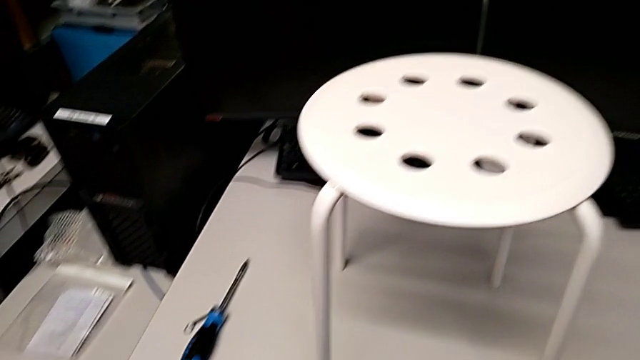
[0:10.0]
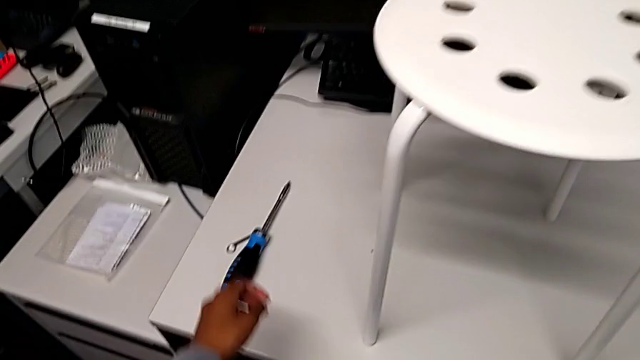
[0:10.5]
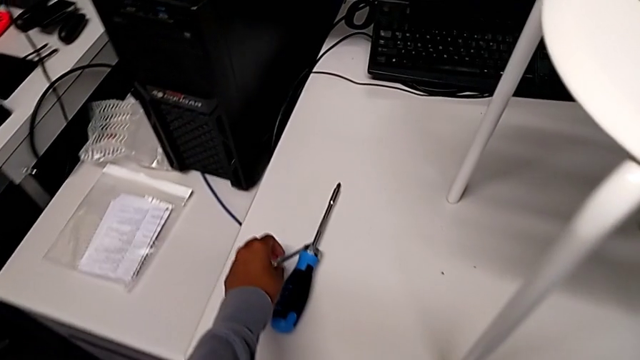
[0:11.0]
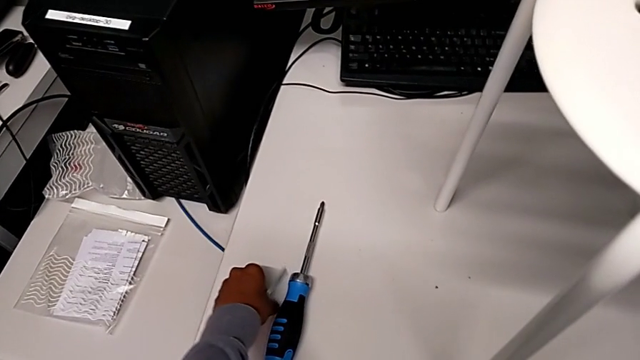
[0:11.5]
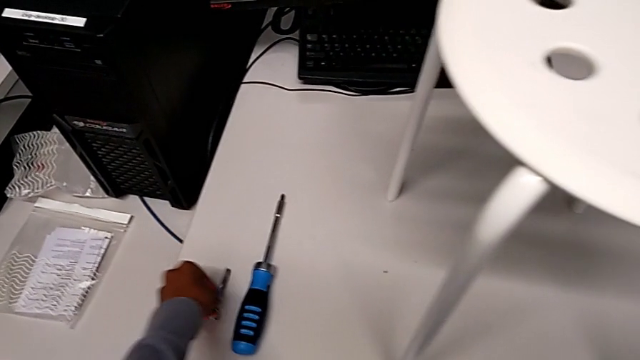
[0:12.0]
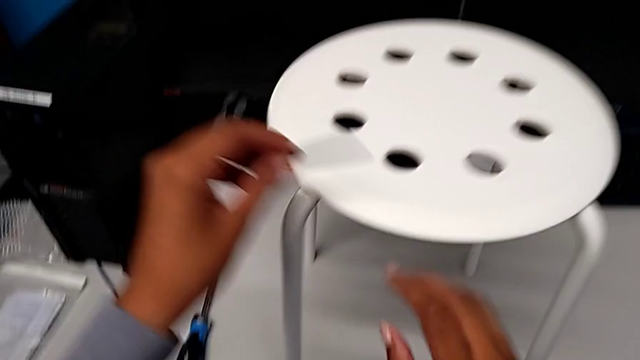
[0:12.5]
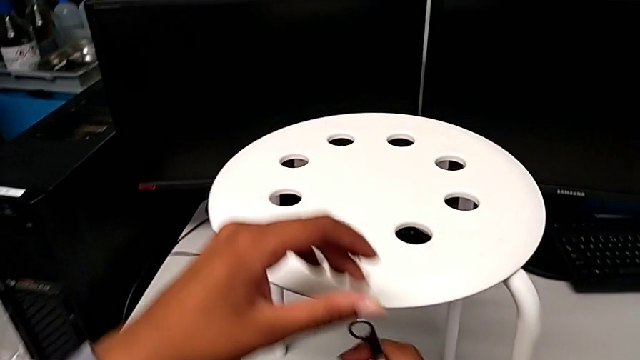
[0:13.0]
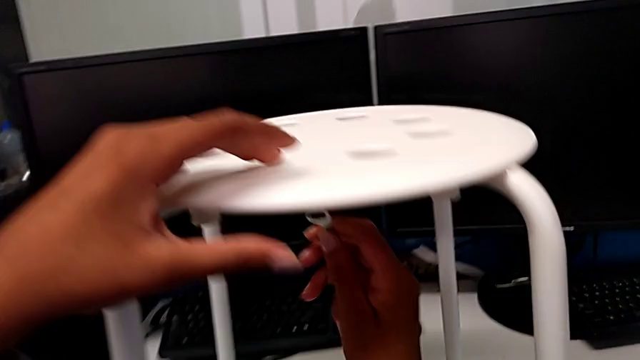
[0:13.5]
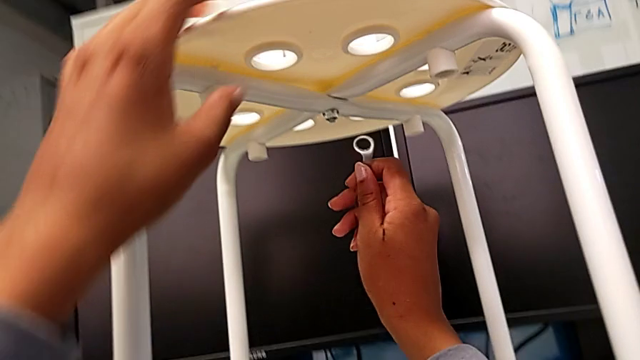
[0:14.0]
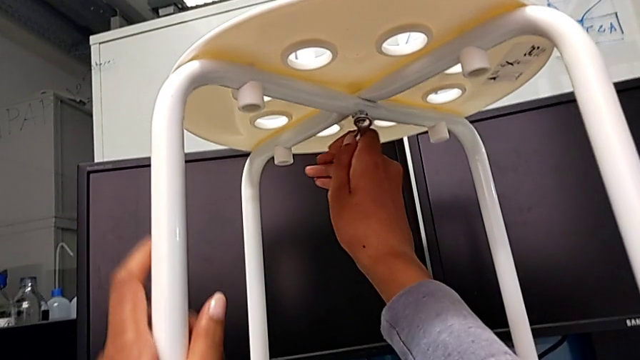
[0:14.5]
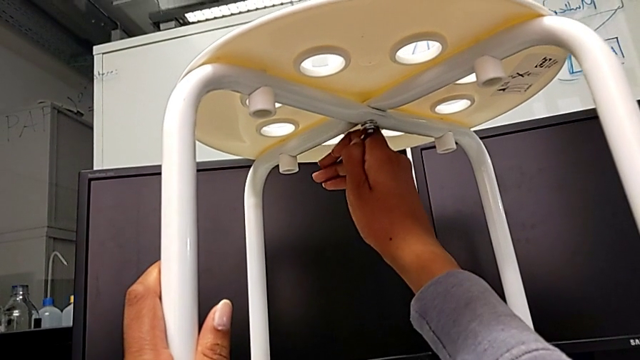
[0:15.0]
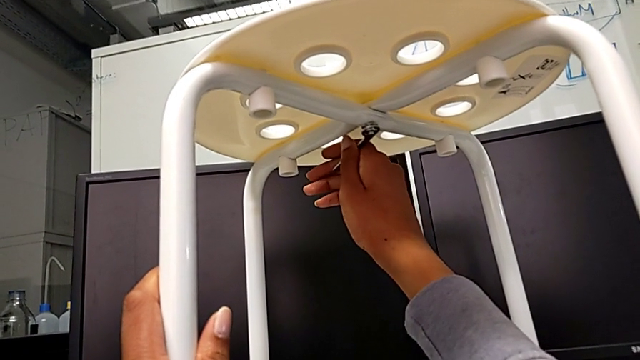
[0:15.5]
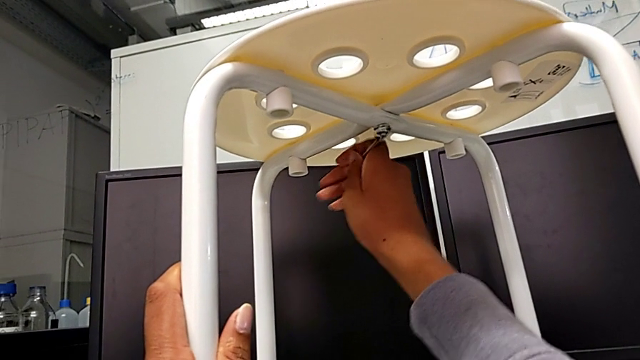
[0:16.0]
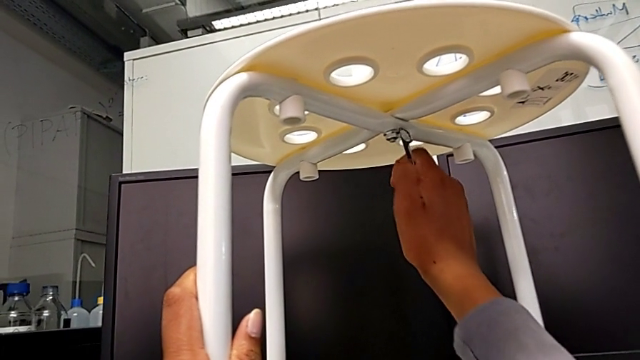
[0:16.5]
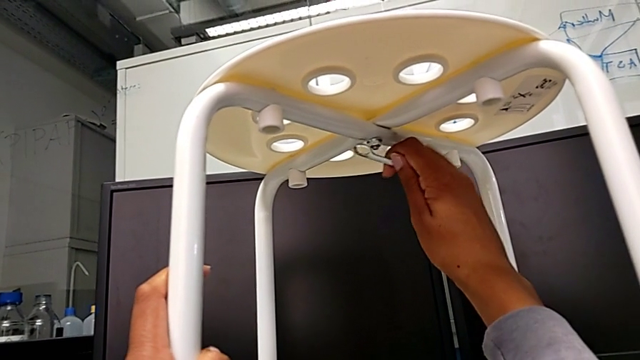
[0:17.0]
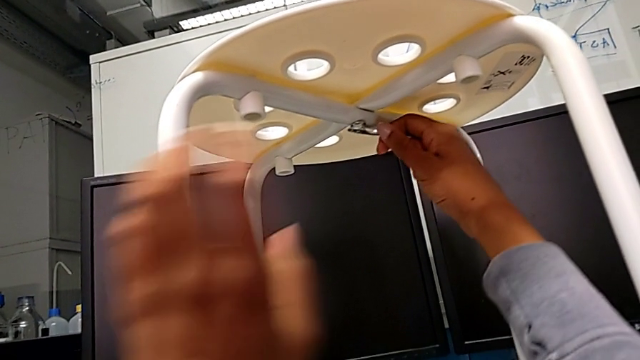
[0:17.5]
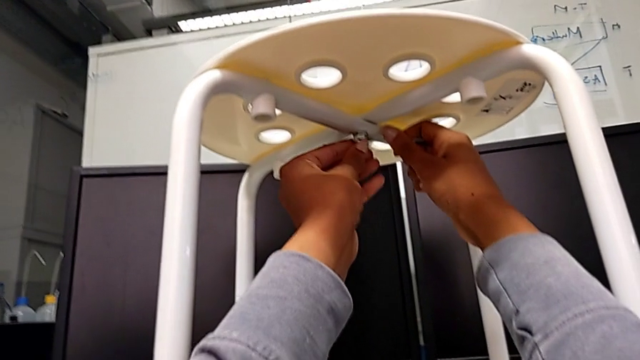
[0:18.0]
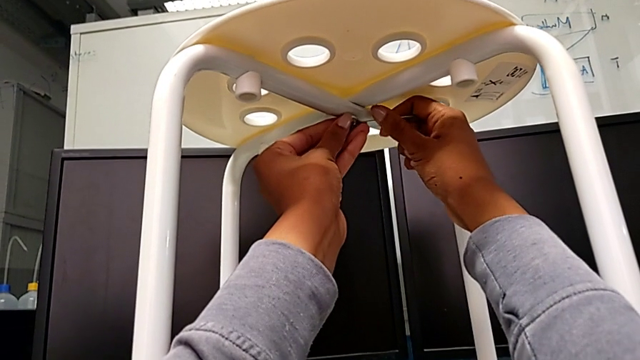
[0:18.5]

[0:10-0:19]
The camera wearer is loosening the middle hex nut using the spanner wrench. They grab the hexagonal wrench, approach the stool, insert the hex nut, unscrew it with the right hand and rotate the hexagonal wrench with the right hand.

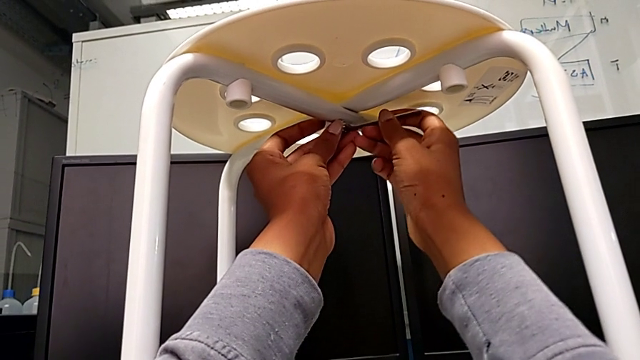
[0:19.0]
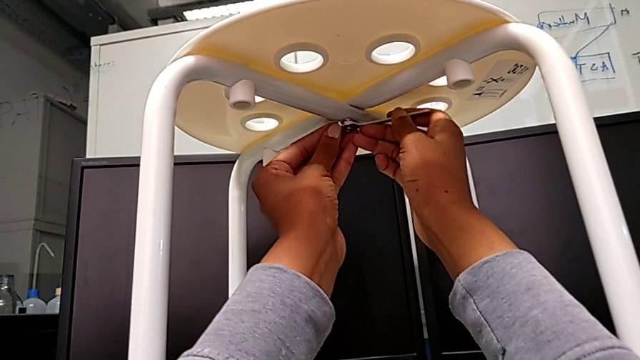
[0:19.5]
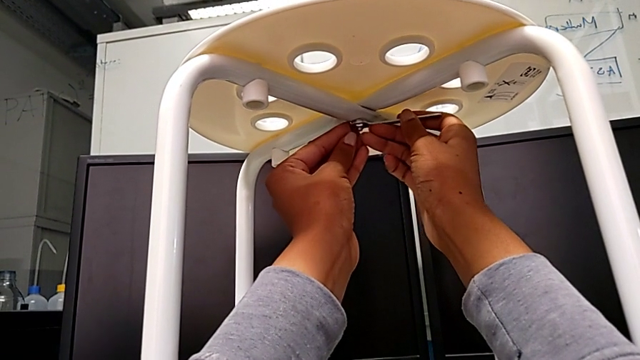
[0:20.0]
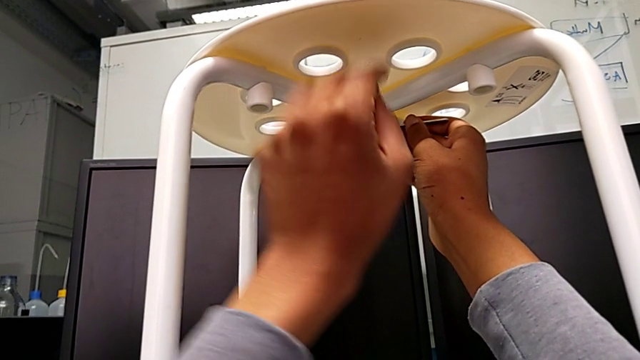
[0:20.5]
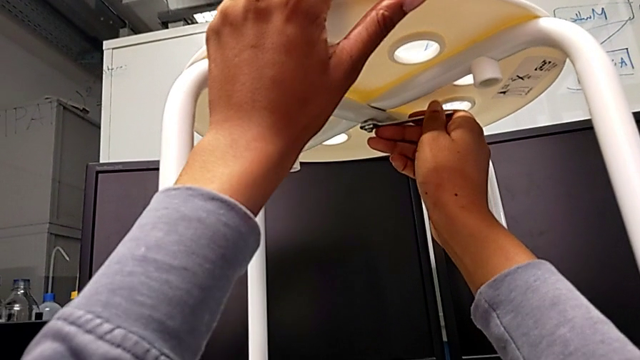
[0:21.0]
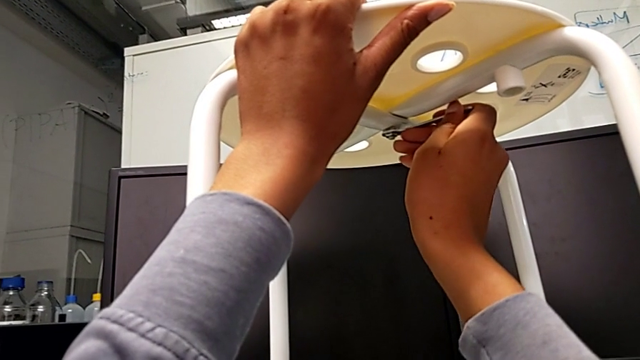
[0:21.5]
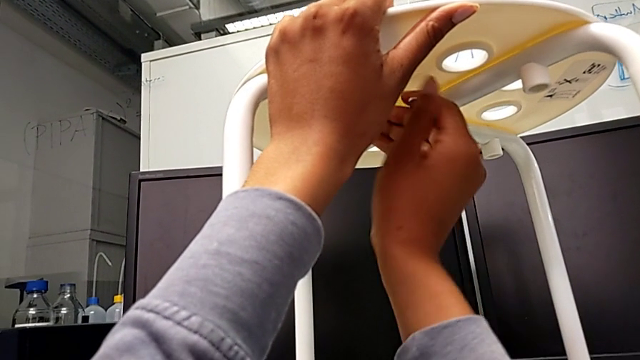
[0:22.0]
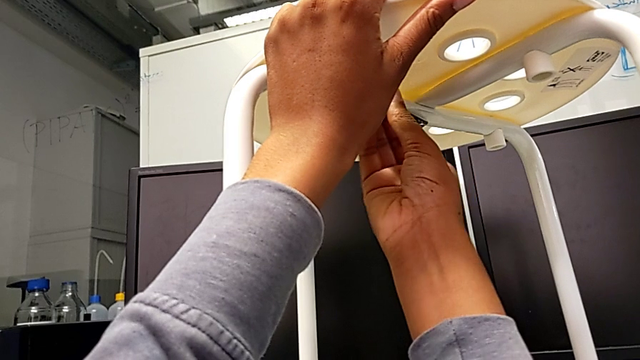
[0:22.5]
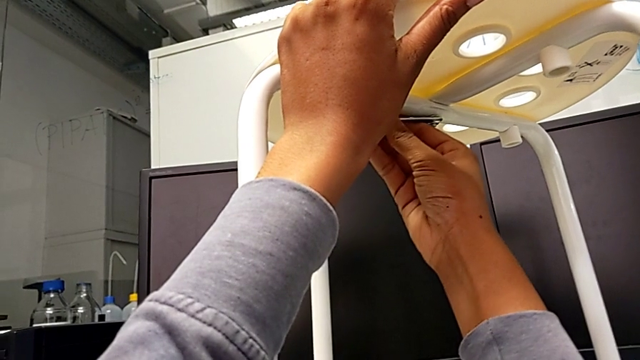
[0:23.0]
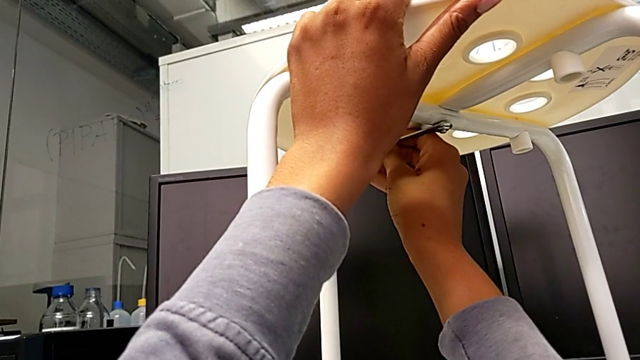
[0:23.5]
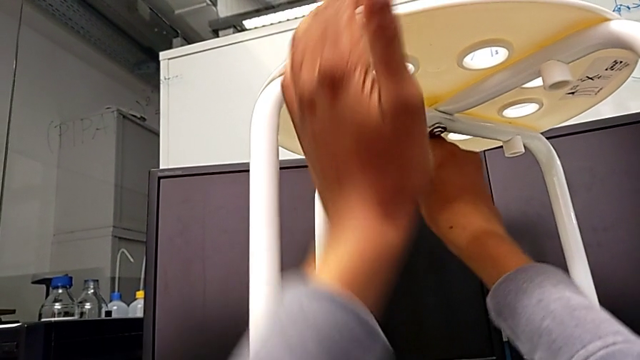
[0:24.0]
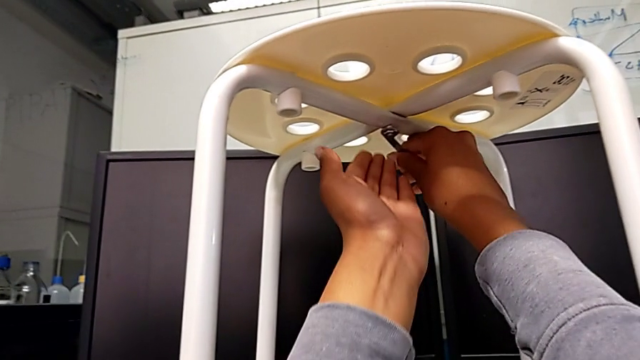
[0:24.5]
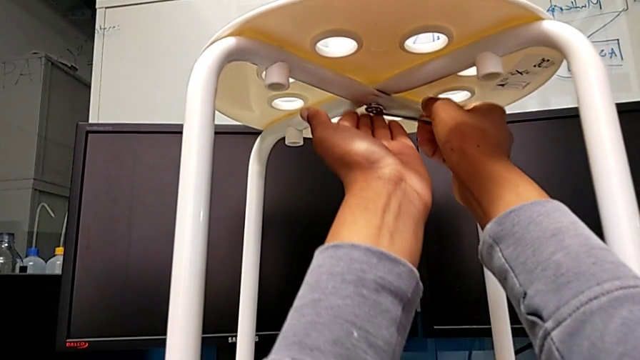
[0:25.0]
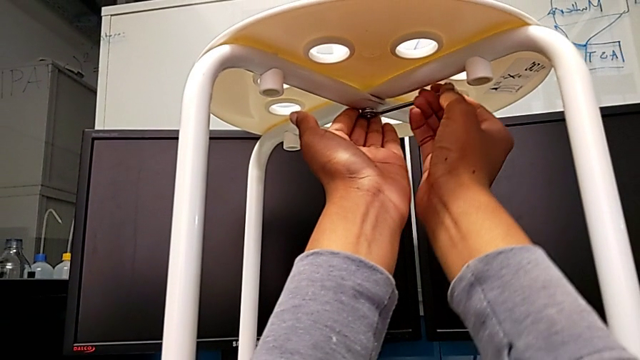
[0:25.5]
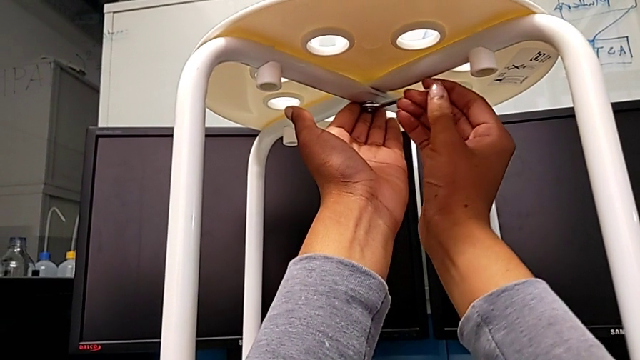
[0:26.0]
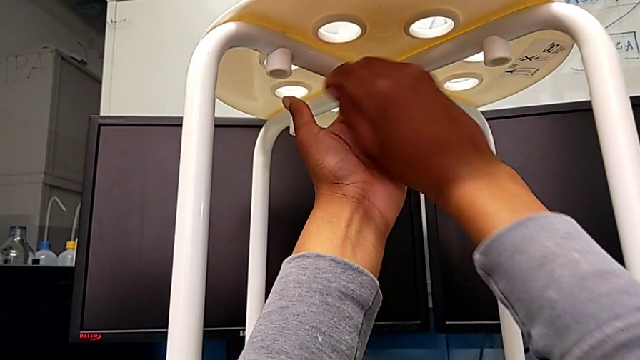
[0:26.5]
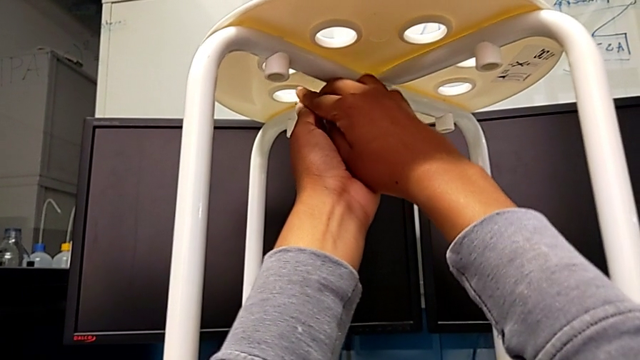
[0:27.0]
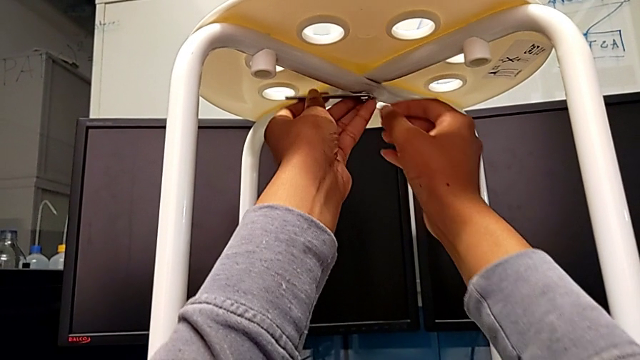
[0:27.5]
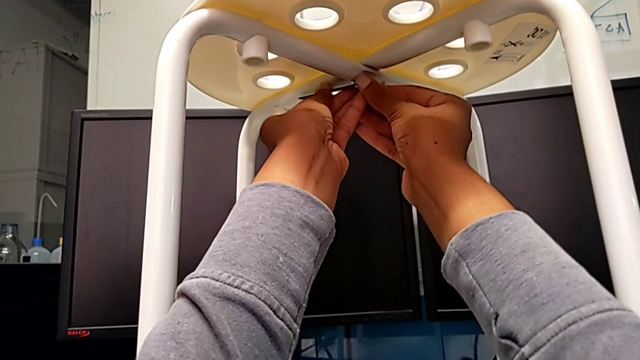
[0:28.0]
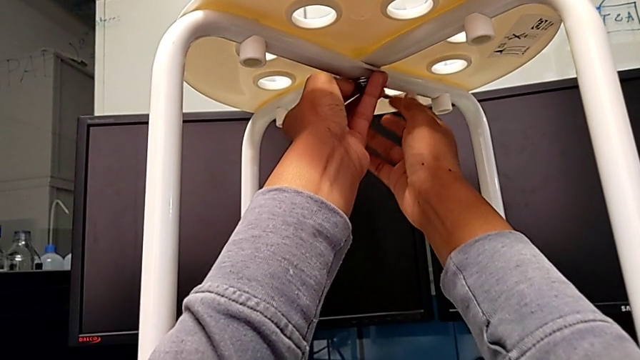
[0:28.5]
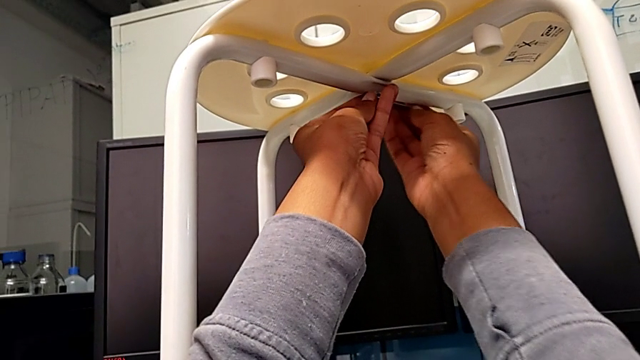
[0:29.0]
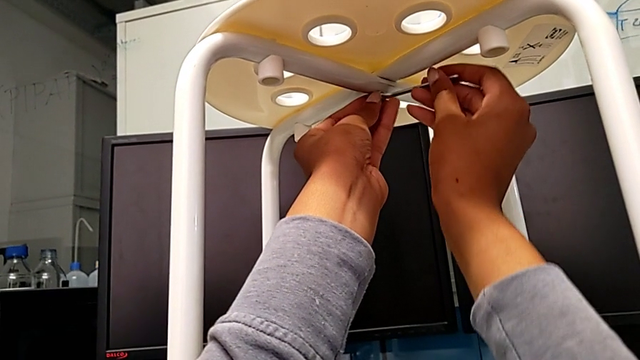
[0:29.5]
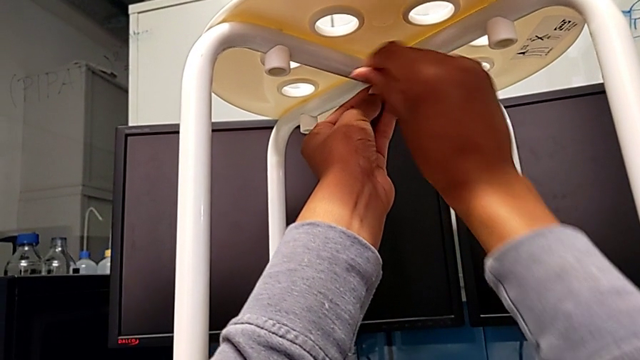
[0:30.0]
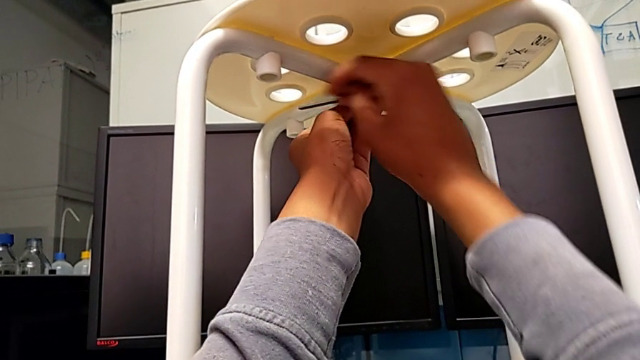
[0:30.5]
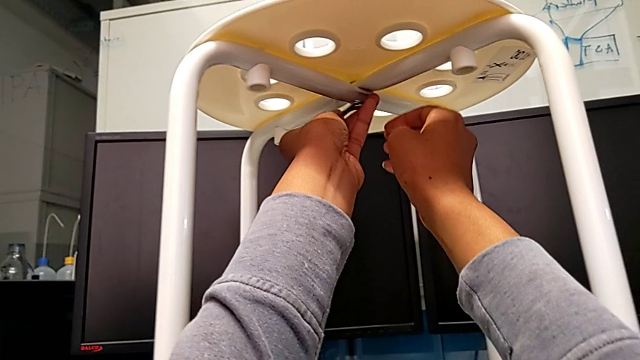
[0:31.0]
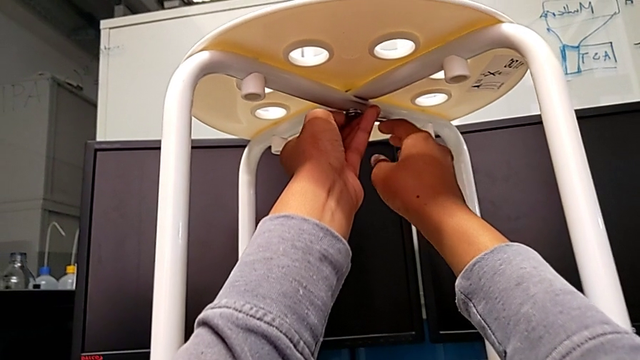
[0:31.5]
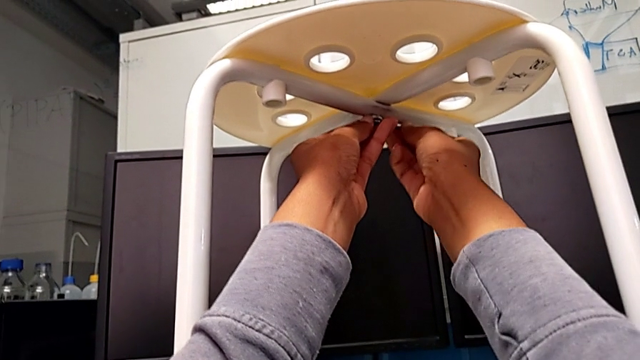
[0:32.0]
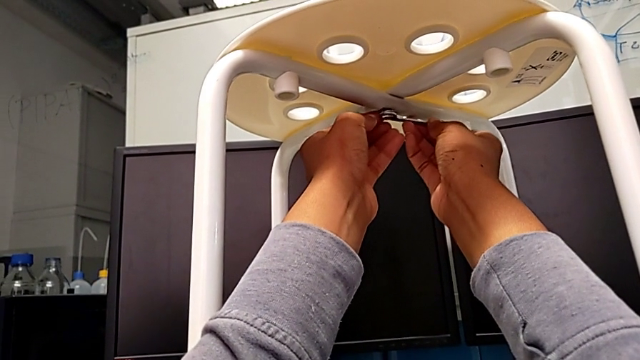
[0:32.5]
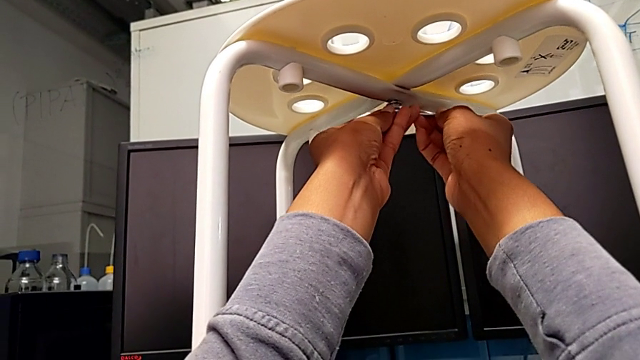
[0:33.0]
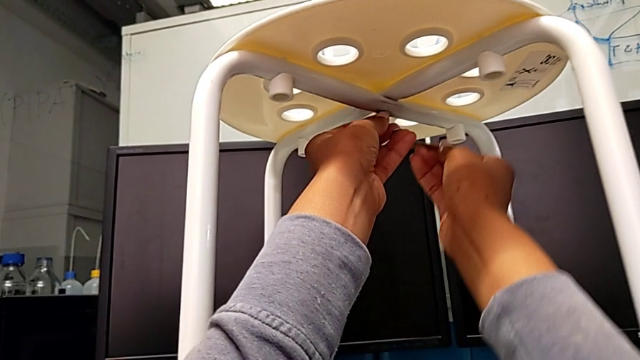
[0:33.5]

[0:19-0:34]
The camera wearer is loosening the middle hex nut using the spanner wrench. They keep unscrewing the hex nut and withdraw the hexagonal wrench.
